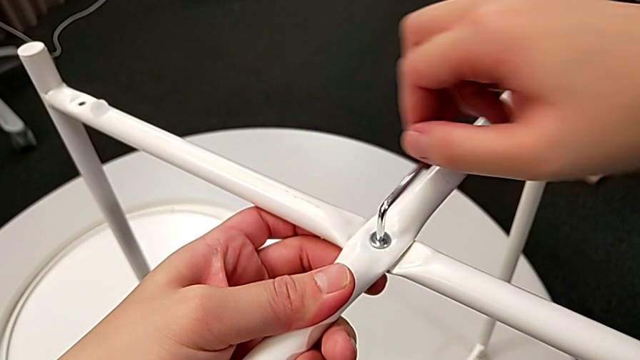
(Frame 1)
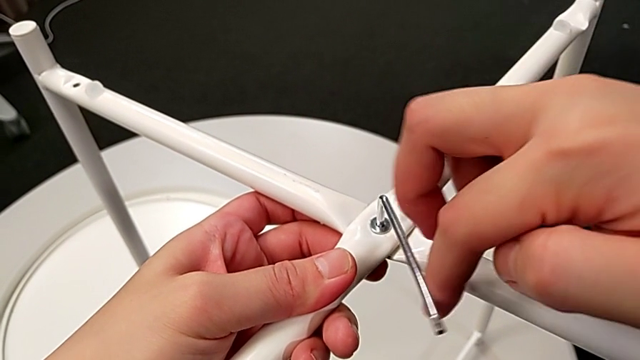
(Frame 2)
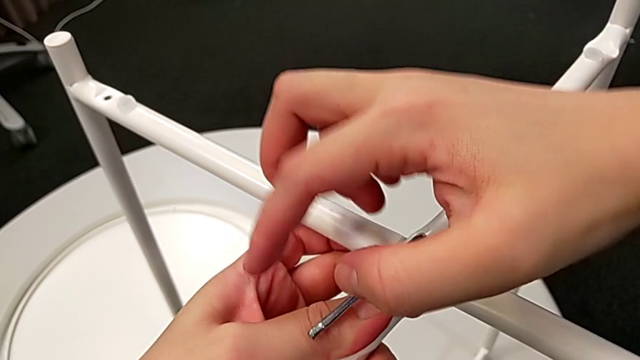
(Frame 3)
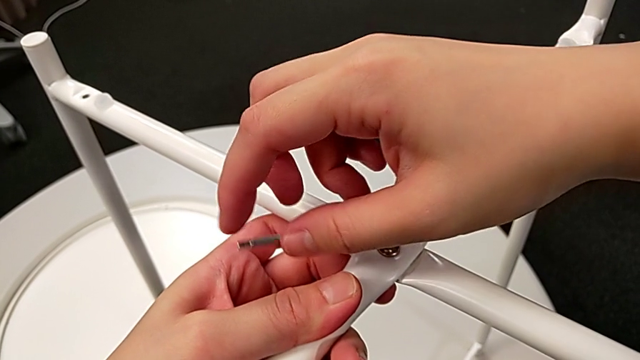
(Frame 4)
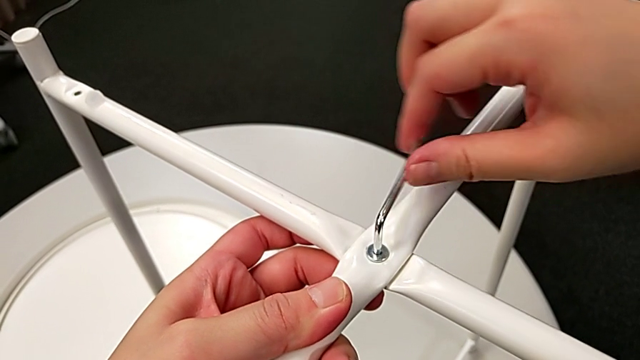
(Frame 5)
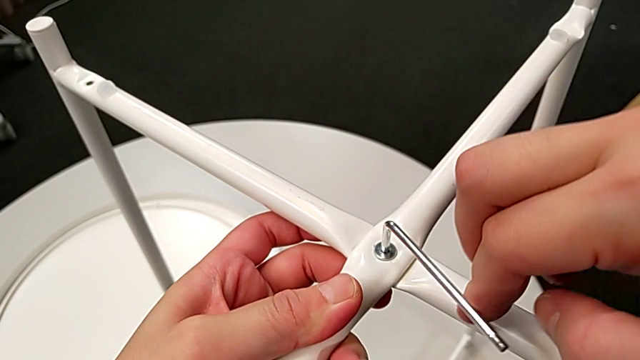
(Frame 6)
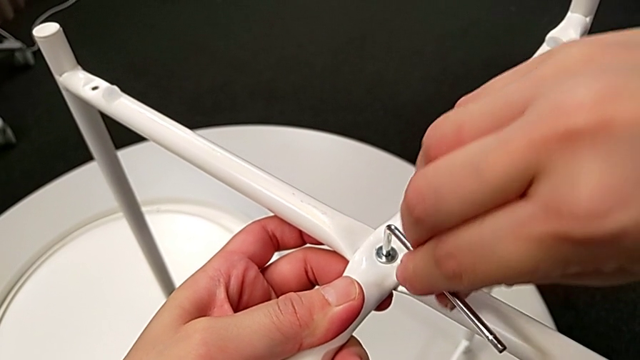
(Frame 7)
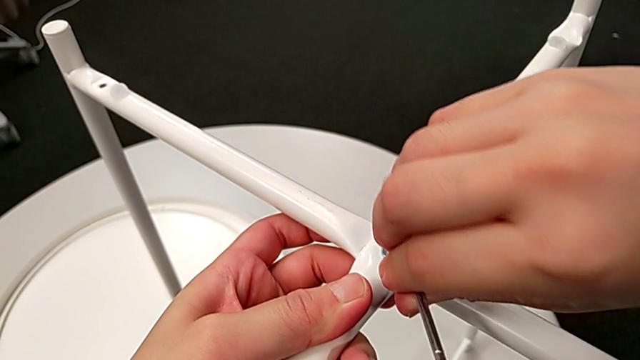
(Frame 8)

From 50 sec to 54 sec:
The camera wearer is screwing the first hex socket head into the leg of the table. They keep screwing the first hex socket head and withdraw the Allen wrench.

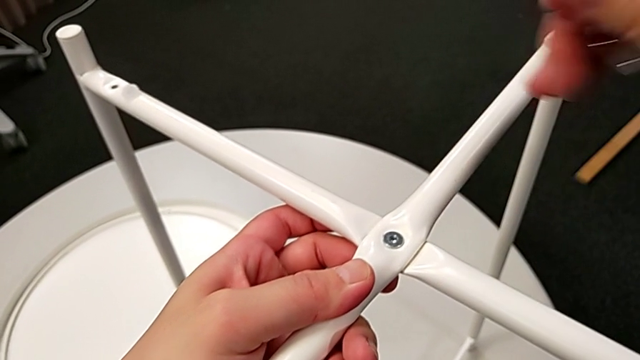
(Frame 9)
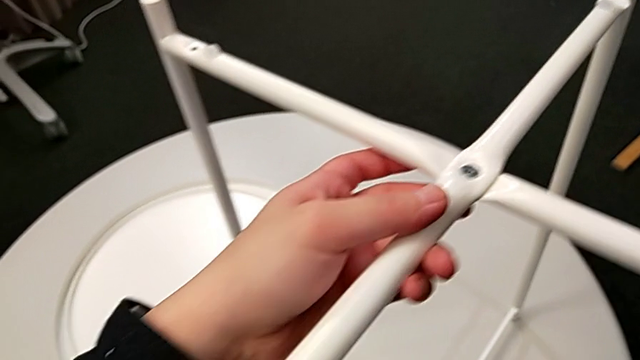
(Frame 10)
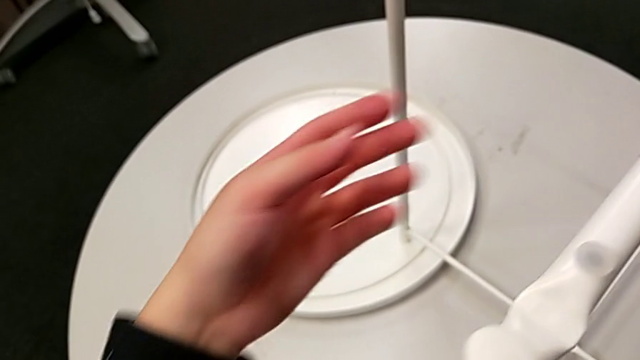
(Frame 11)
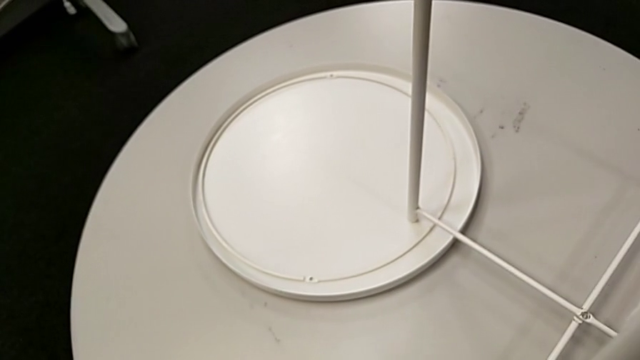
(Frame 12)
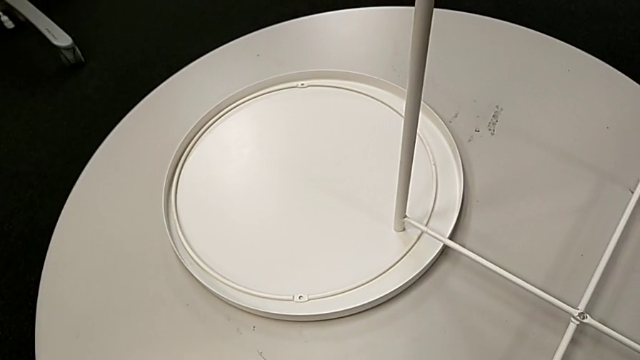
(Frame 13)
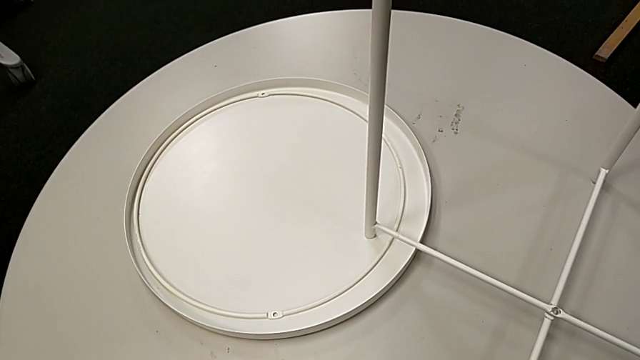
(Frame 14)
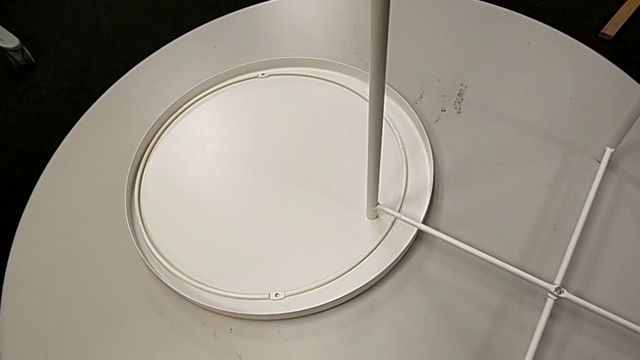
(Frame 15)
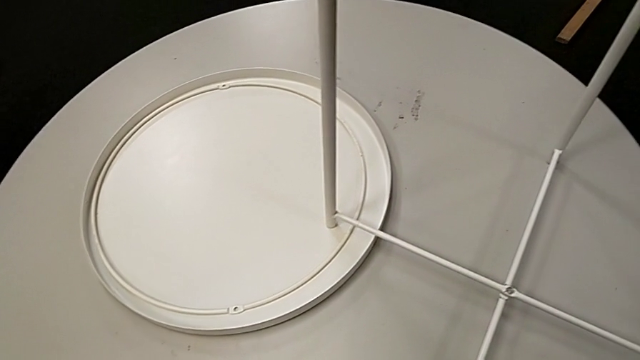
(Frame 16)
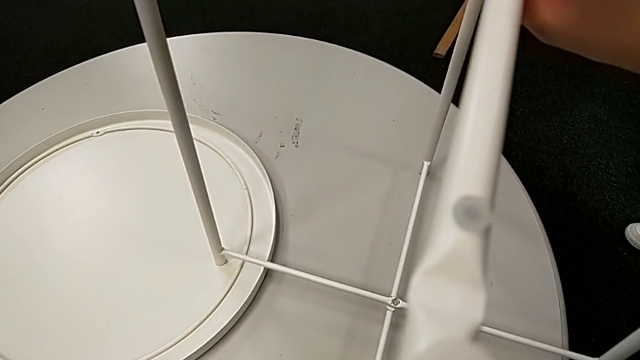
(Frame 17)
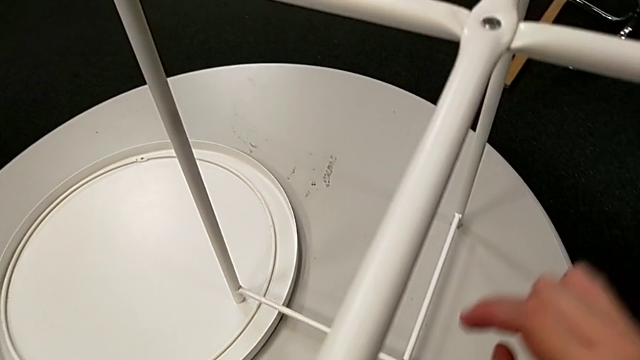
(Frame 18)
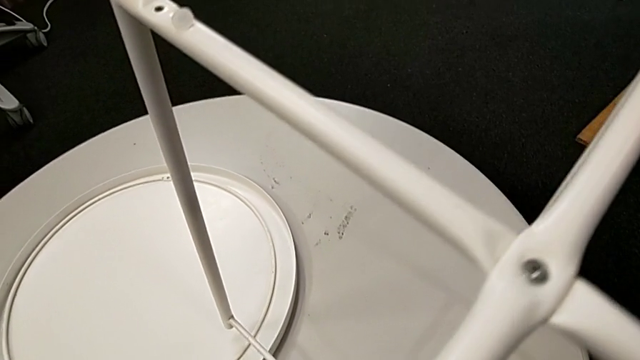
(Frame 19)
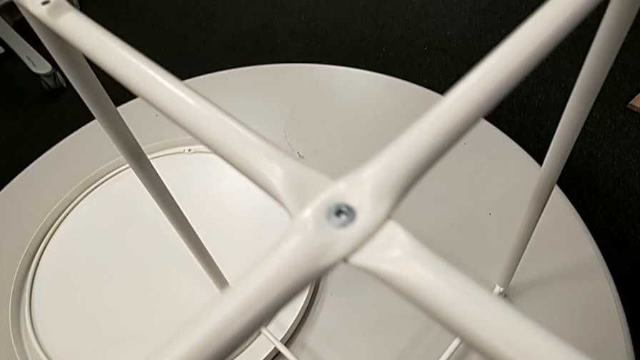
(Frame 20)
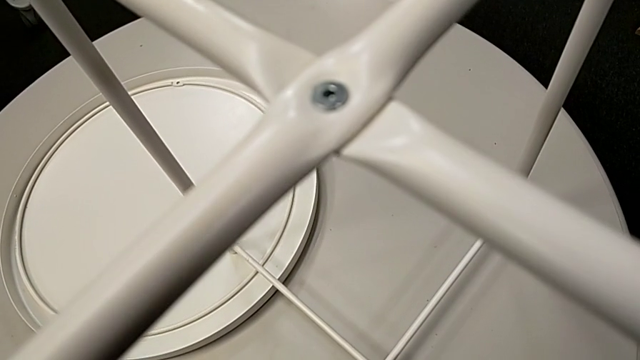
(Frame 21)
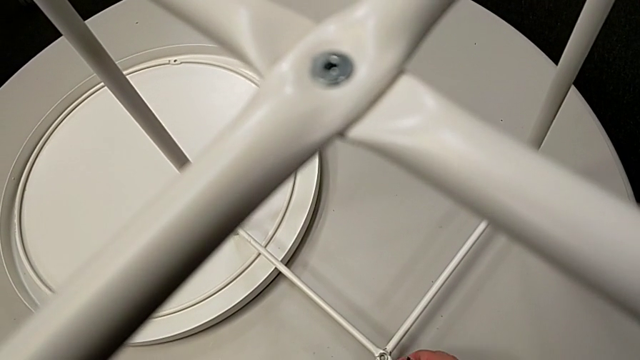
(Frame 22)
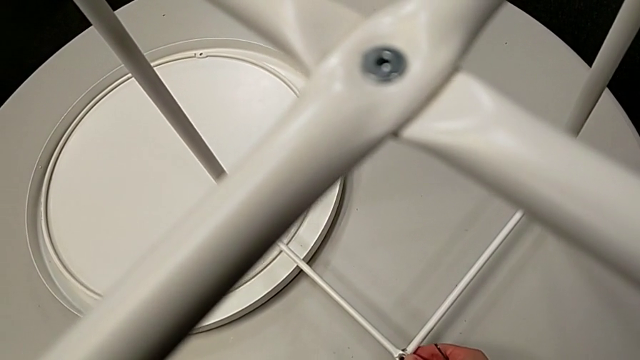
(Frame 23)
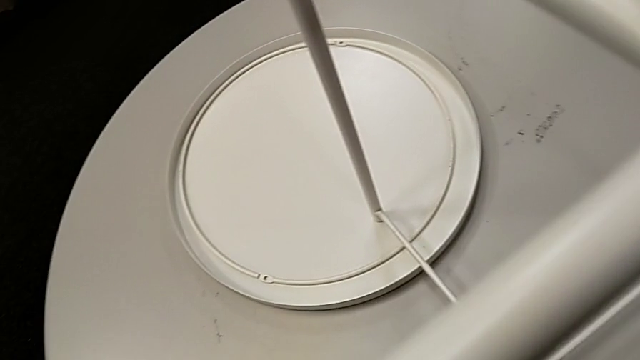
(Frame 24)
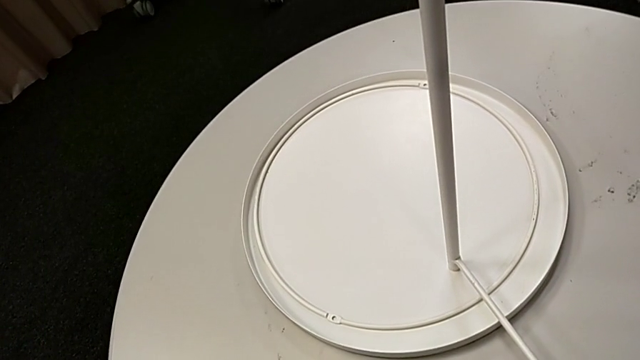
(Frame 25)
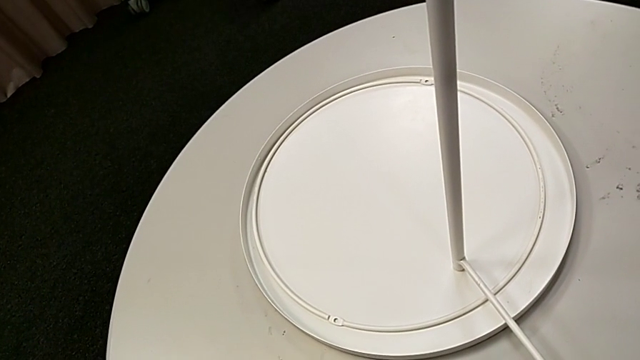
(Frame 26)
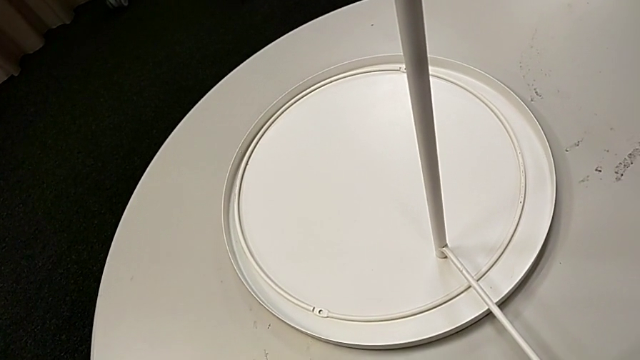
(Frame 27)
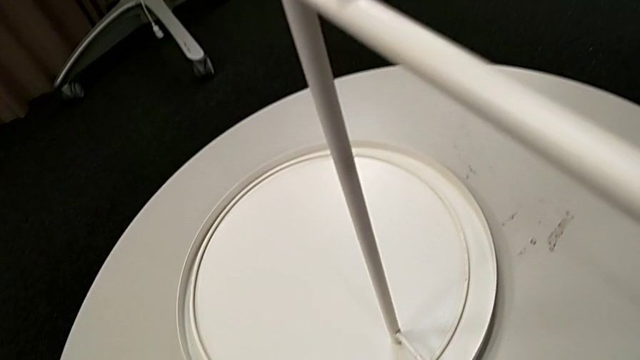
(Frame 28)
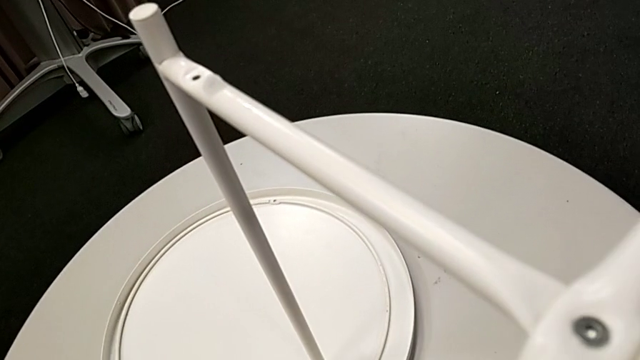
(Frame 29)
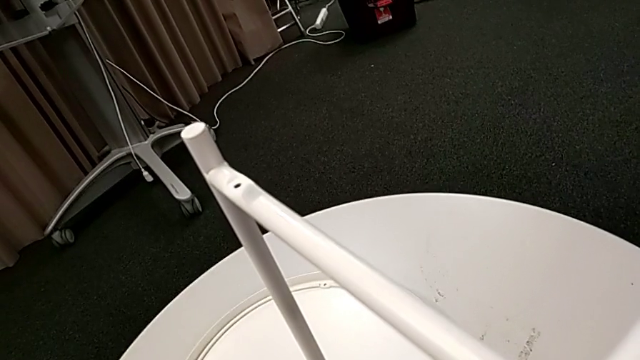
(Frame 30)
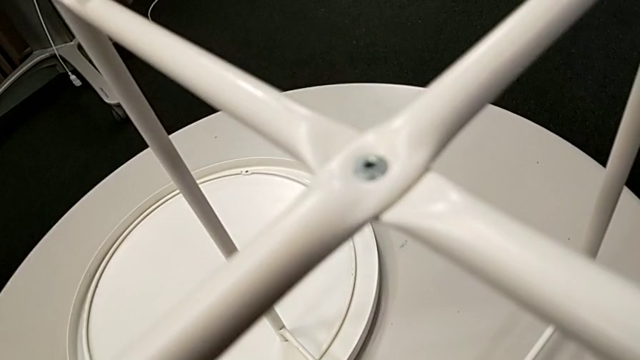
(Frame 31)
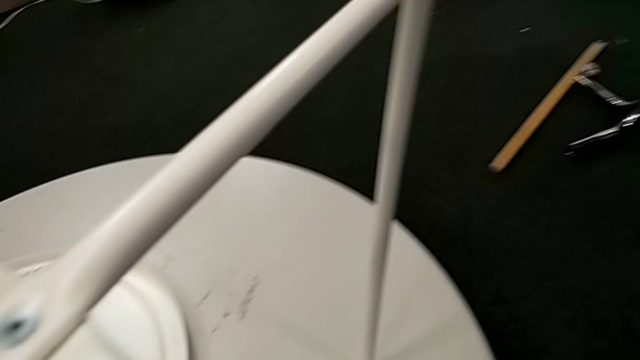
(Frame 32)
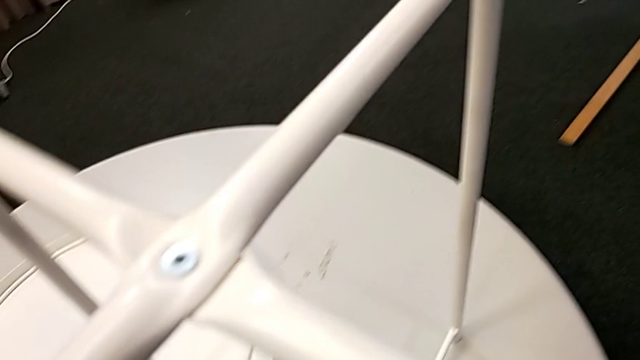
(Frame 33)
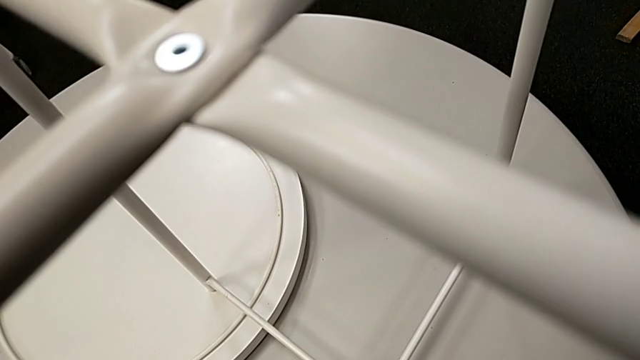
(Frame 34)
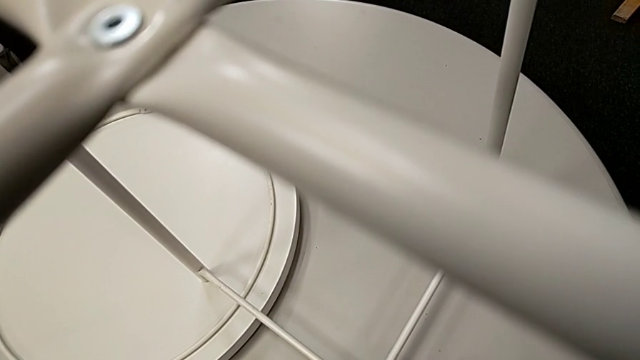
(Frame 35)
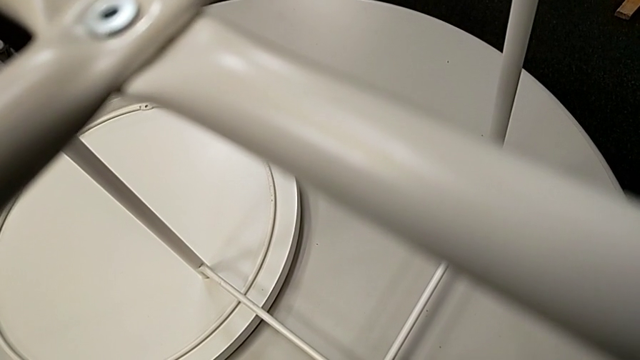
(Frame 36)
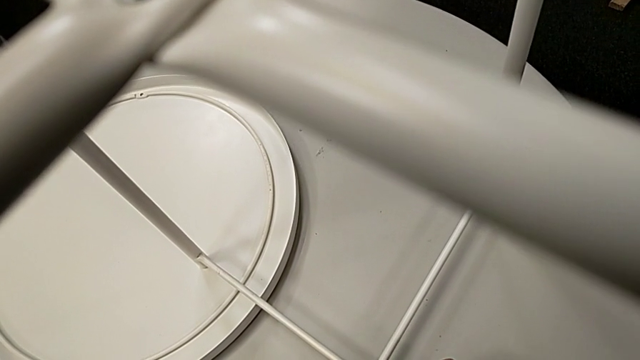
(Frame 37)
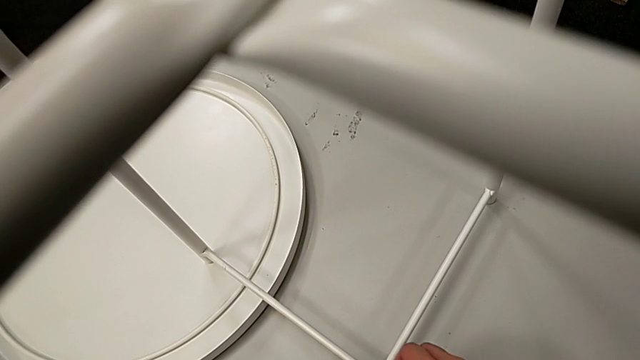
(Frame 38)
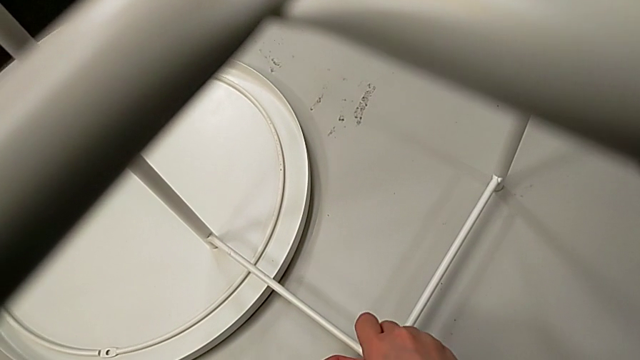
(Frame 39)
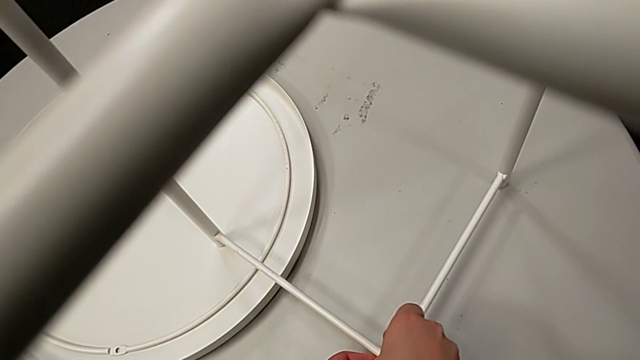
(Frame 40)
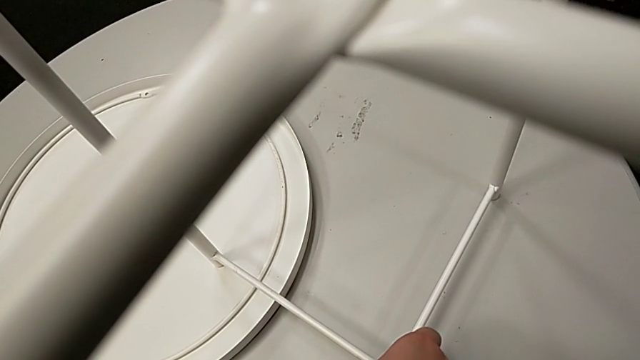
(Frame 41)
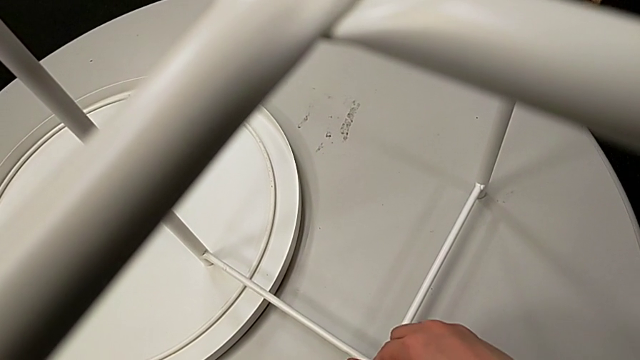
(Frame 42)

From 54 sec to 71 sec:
The camera wearer is screwing the second hex socket head into the leg of the table. They inspect the hex socket head, grab it, slide the leg, inspect it, insert the hex socket head, insert the Allen wrench and begin to screw the second hex socket head.
